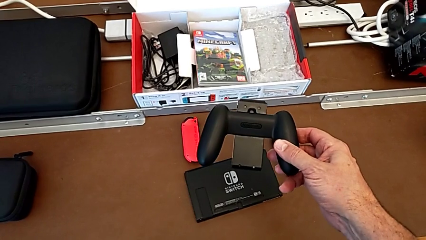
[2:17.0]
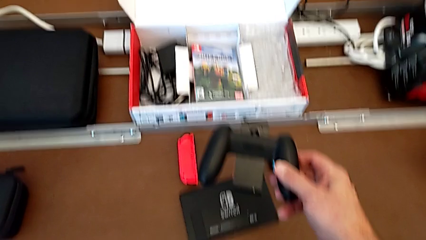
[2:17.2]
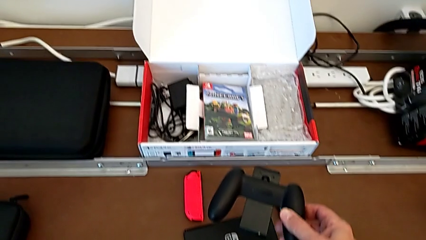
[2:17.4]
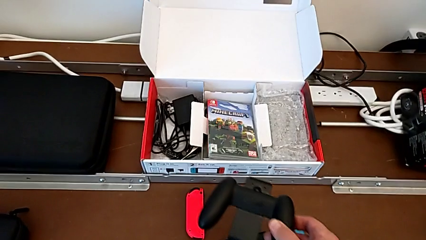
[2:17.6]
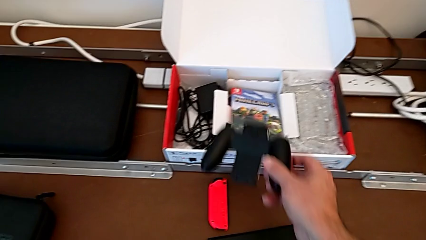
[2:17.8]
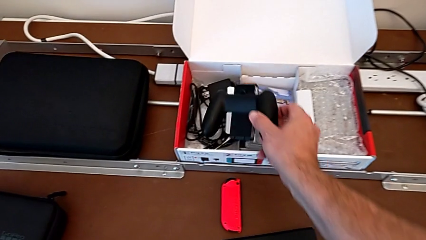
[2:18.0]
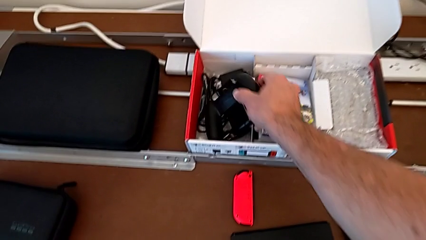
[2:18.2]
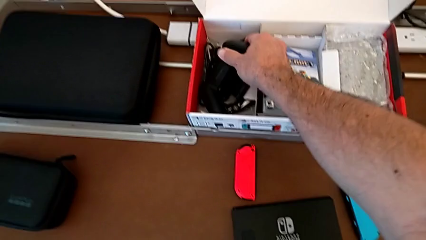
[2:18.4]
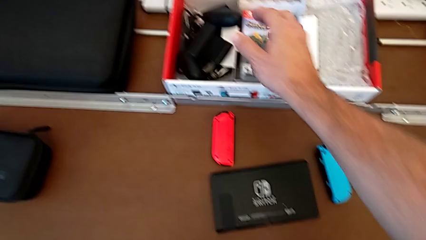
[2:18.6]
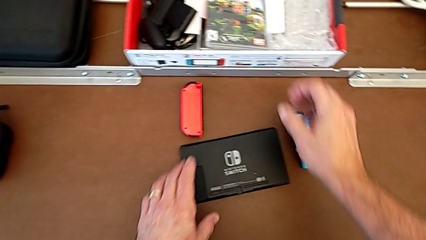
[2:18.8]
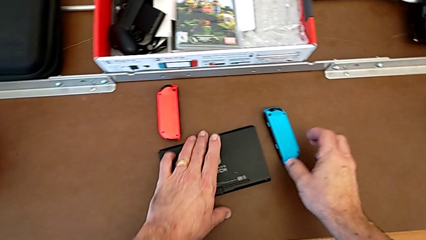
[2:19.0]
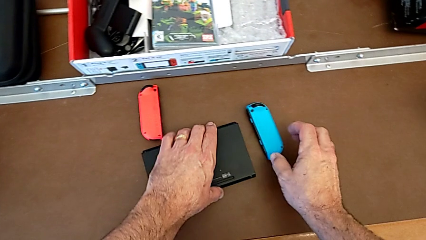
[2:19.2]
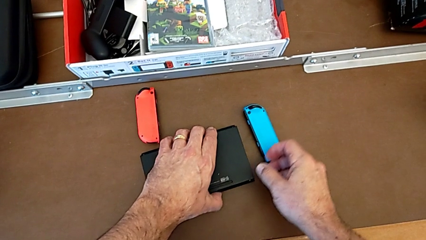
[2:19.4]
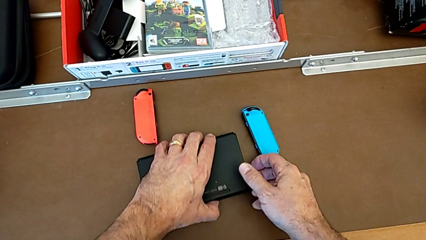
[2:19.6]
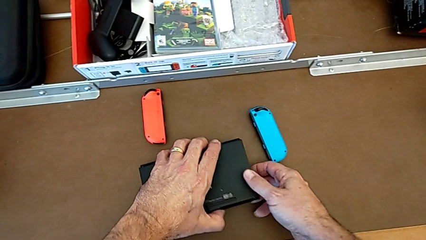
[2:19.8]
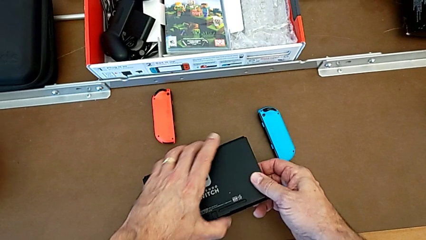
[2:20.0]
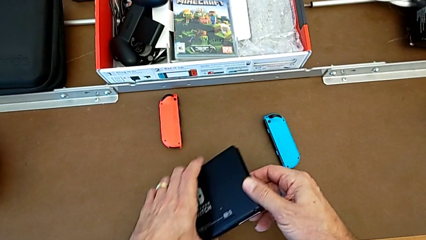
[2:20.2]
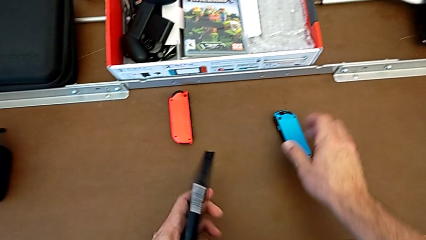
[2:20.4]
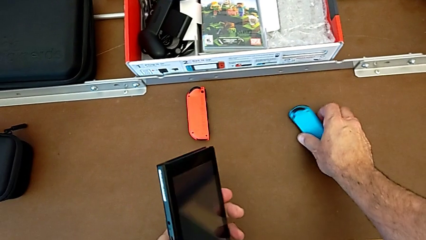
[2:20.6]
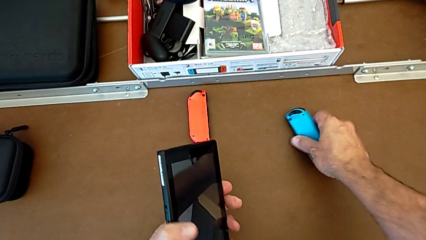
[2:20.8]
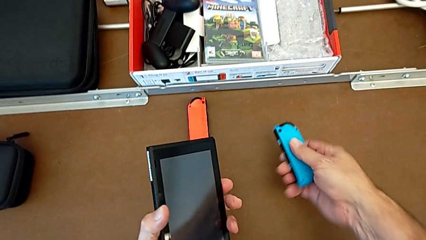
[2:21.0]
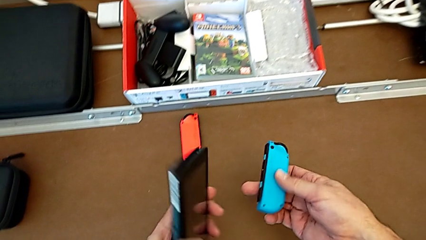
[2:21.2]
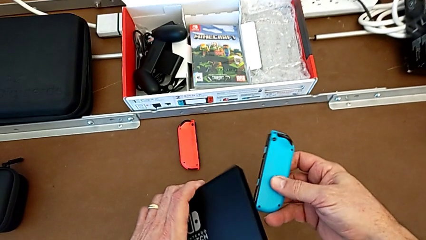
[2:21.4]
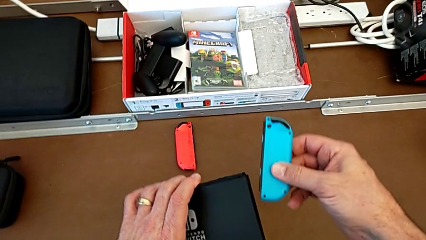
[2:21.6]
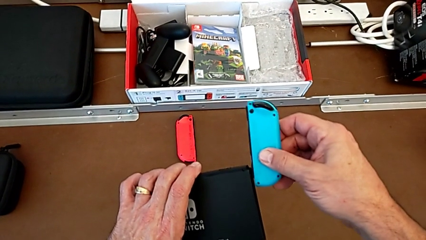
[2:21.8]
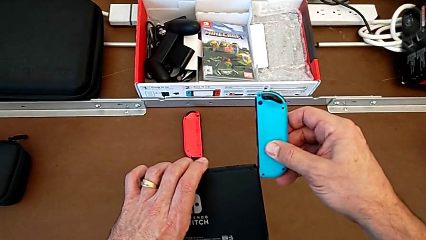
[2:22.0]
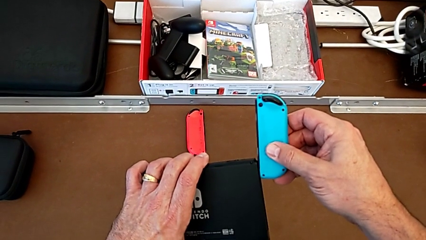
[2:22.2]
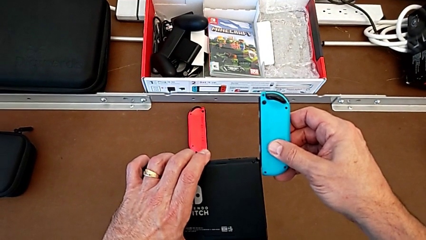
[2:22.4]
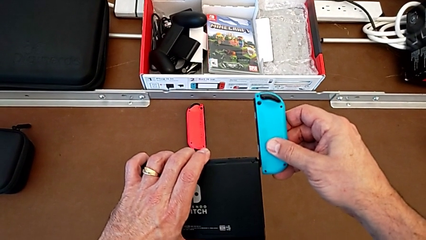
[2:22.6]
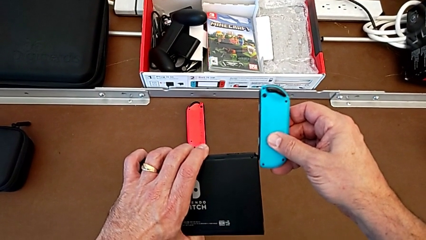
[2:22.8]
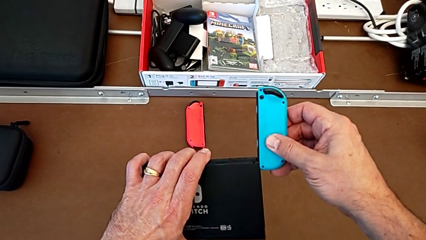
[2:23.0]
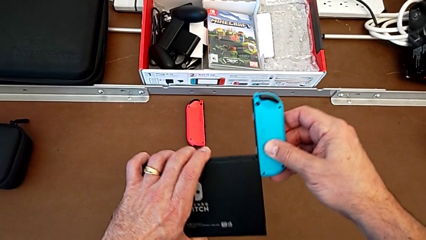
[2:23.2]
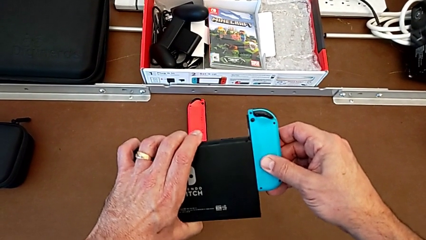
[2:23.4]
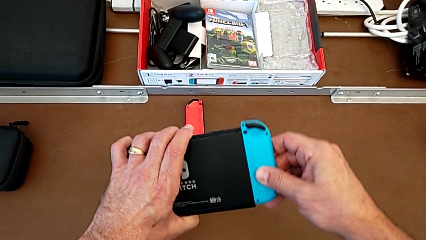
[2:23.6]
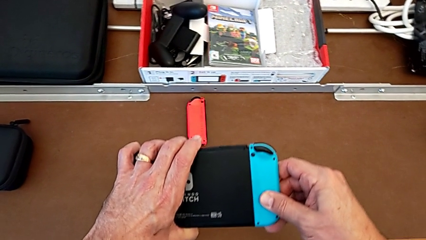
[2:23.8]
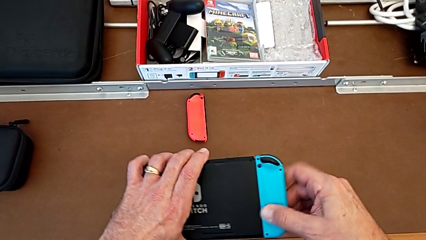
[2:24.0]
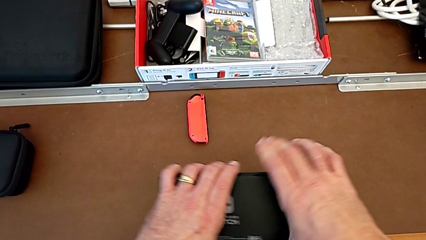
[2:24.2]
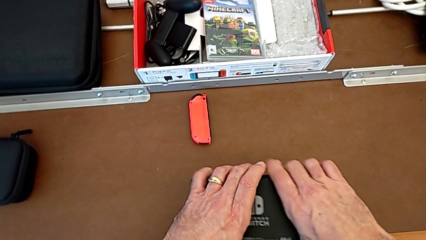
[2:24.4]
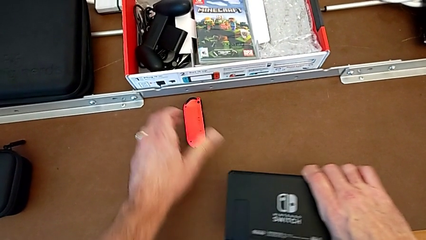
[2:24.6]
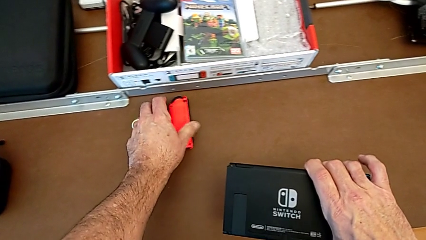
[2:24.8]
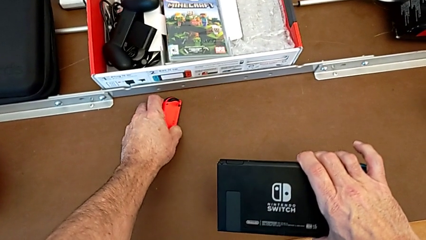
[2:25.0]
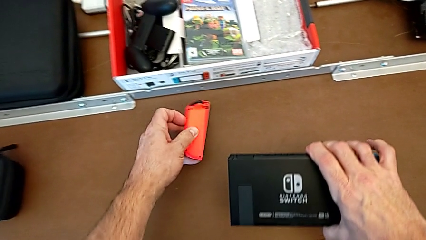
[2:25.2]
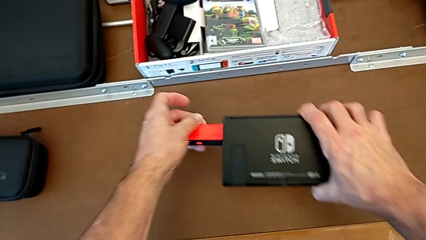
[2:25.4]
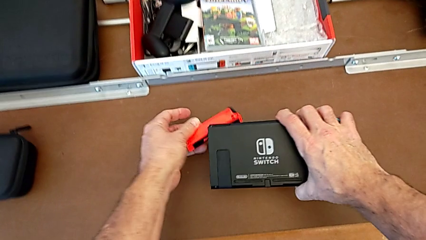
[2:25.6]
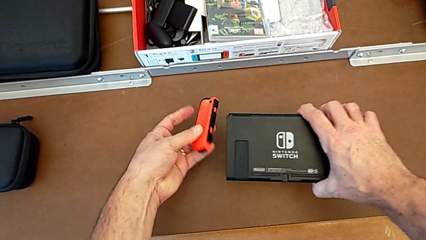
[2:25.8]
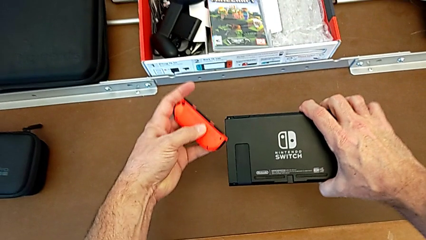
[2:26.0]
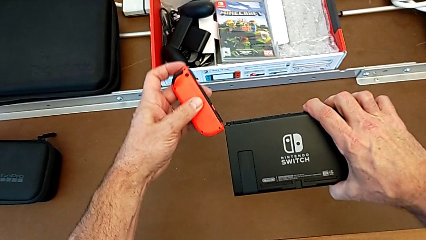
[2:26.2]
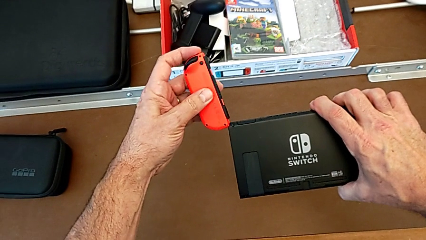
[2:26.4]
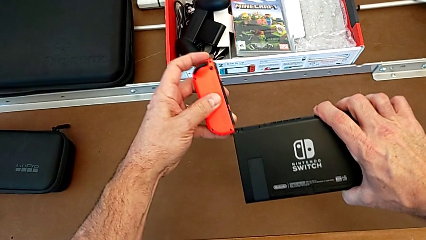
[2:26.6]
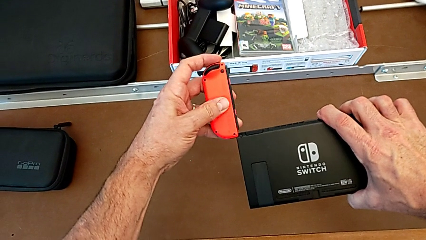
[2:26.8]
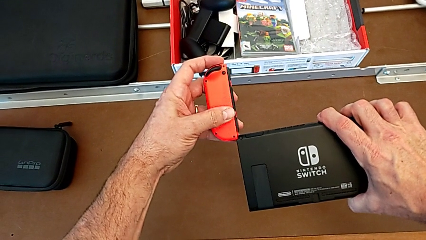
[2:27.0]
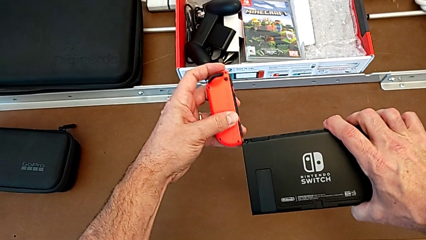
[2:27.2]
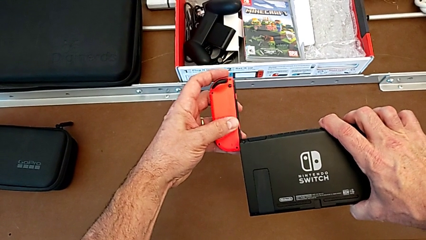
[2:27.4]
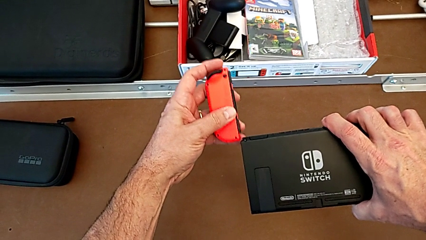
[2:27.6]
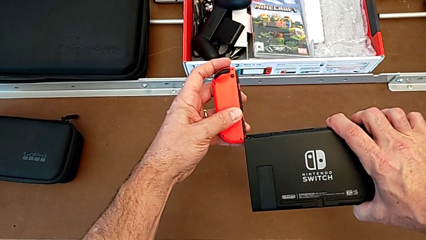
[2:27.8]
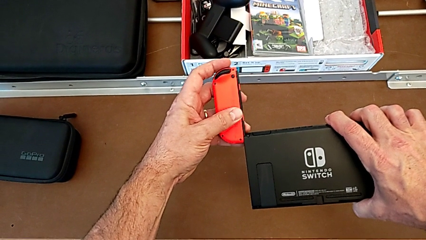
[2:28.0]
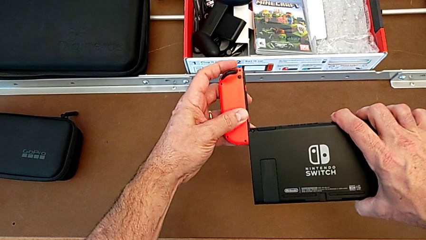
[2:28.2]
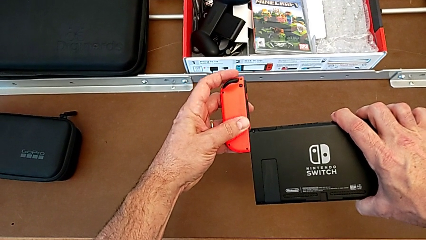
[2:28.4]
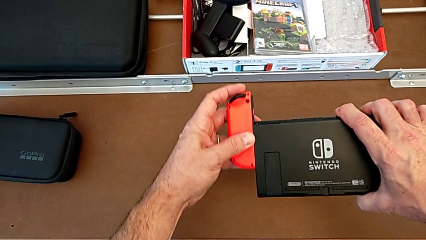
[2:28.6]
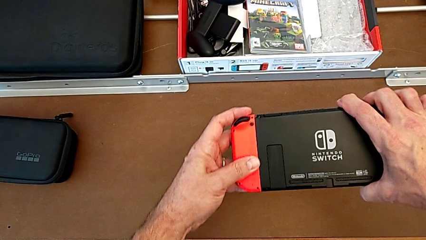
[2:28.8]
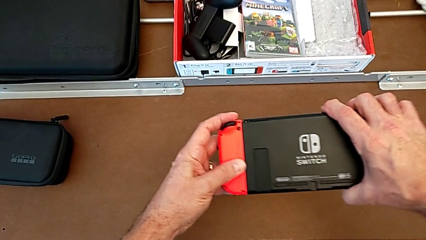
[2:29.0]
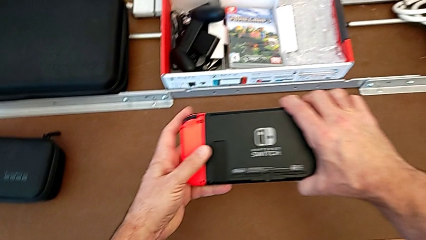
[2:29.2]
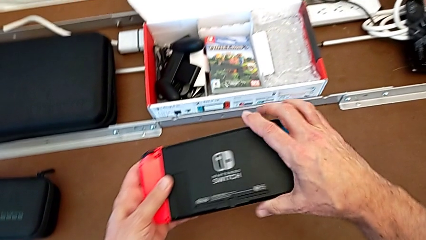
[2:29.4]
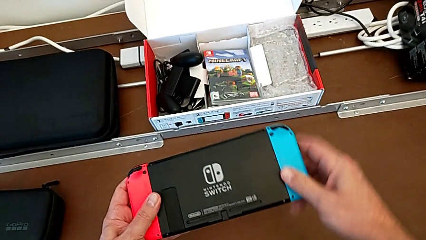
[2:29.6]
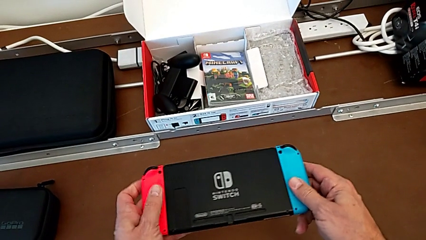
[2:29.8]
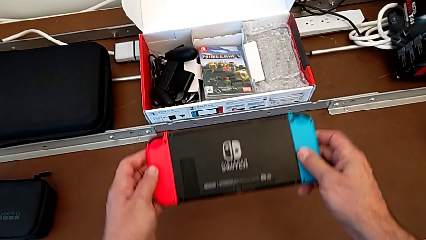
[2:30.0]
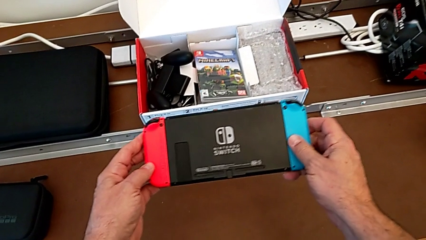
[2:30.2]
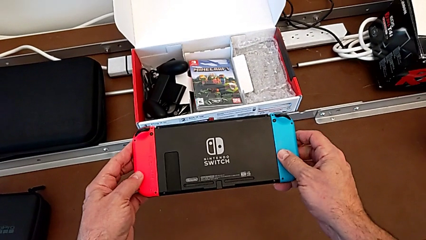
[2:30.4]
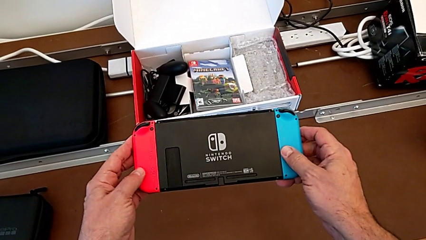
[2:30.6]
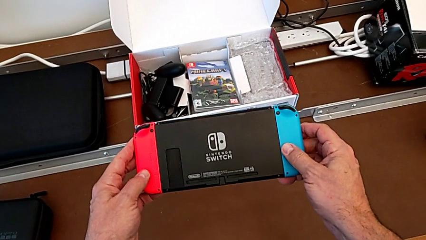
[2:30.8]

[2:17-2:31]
The camera wearer installs the Joy-Con controllers into the Nintendo Switch. They place the comfort grip with the right hand, grab the Nintendo Switch, turn it with the left hand, grab the blue Joy-Con controller with the right hand, lift it, insert it and assemble it. They grab the red Joy-Con controller, insert it and assemble it.

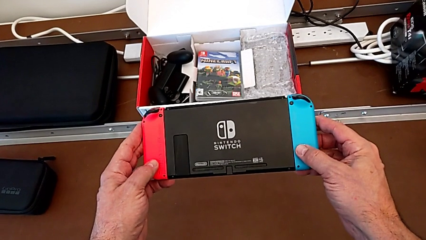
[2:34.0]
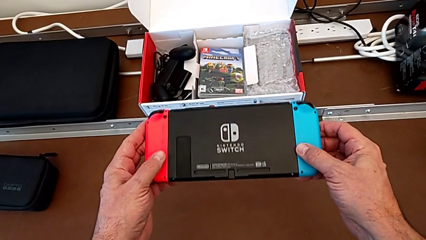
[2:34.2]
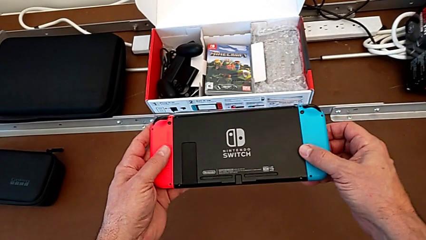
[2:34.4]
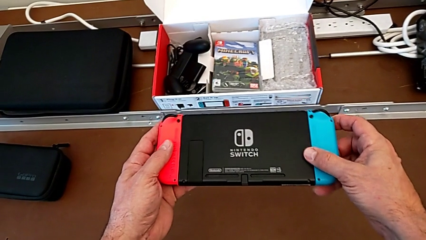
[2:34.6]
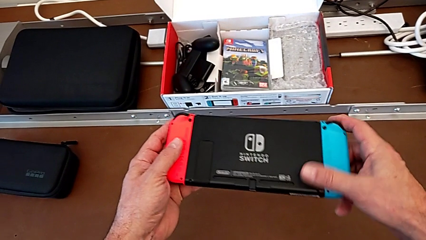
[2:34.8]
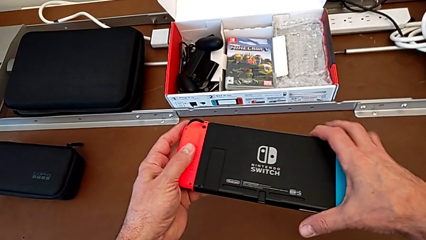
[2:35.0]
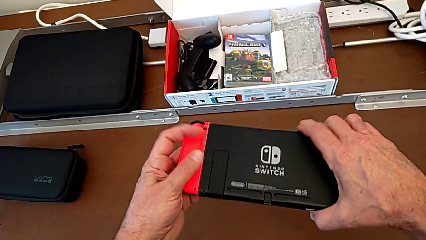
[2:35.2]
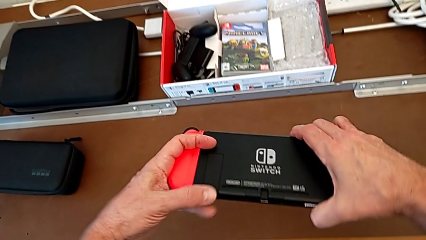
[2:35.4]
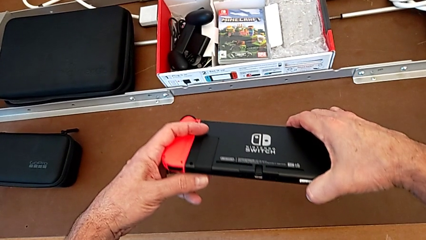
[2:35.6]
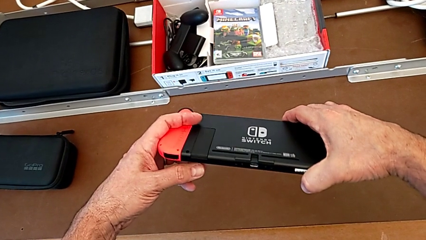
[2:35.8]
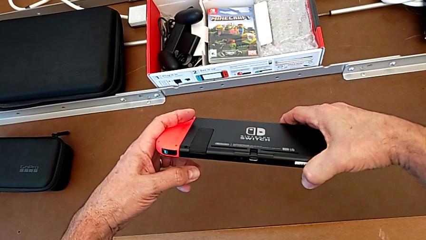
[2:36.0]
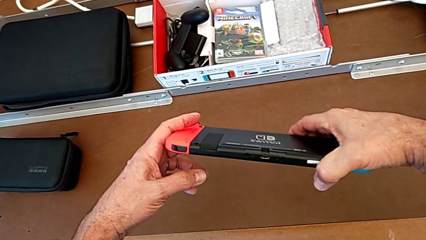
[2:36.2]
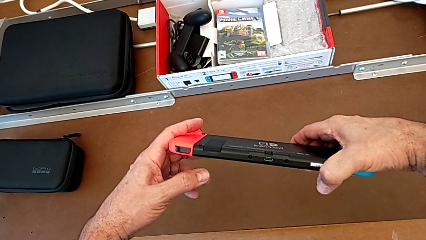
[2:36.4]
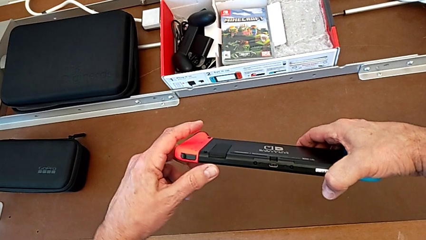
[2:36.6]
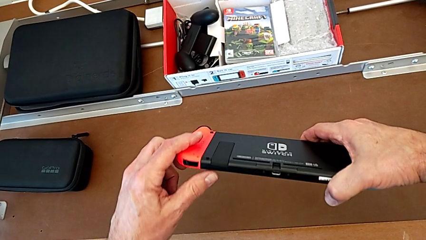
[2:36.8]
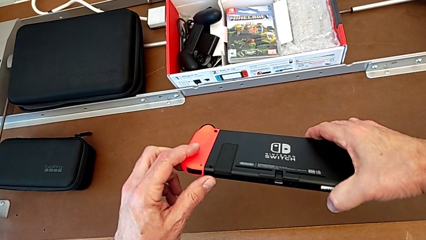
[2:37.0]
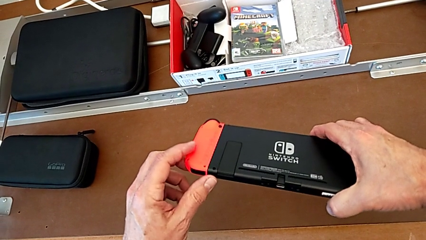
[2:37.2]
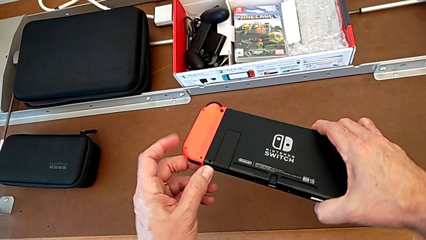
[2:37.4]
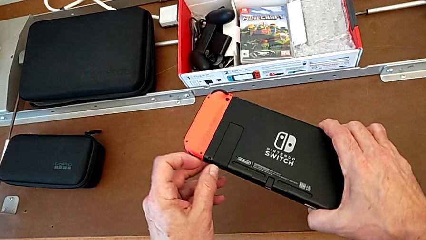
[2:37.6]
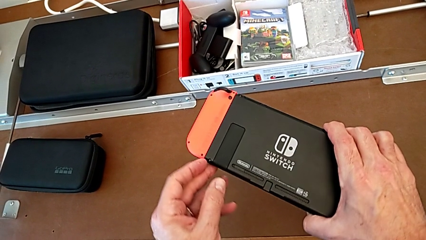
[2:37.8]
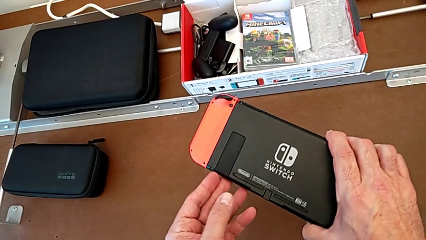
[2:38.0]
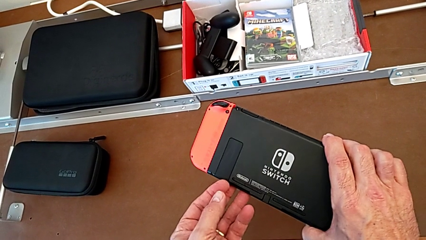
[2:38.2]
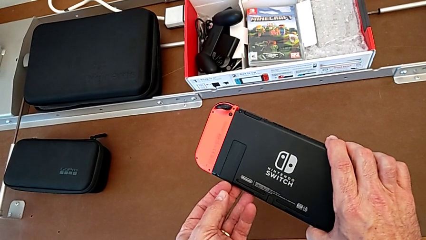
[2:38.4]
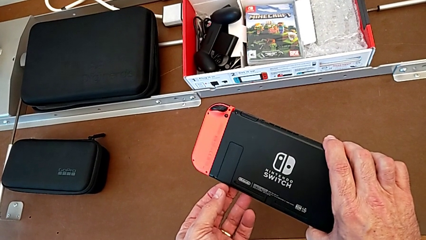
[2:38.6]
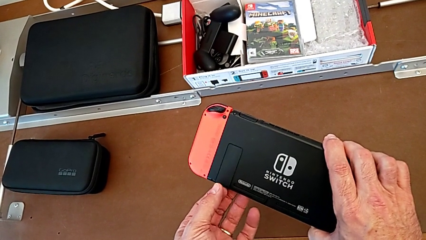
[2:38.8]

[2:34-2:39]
The camera wearer is standing the Nintendo Switch up using the kickstand. They inspect the Nintendo Switch with the right hand and grab the kickstand with the left hand.
